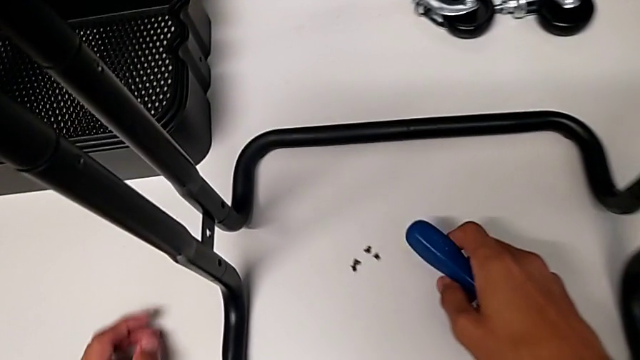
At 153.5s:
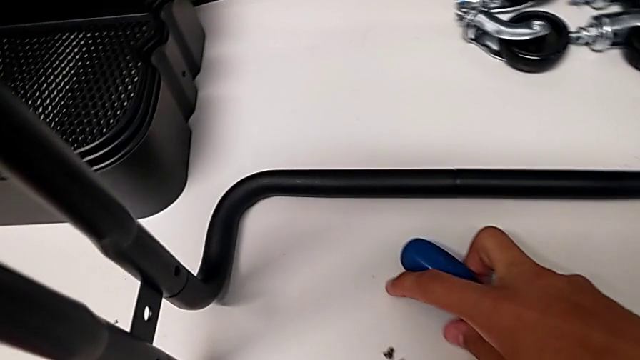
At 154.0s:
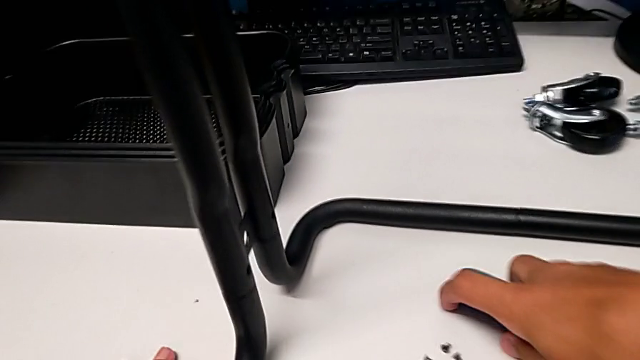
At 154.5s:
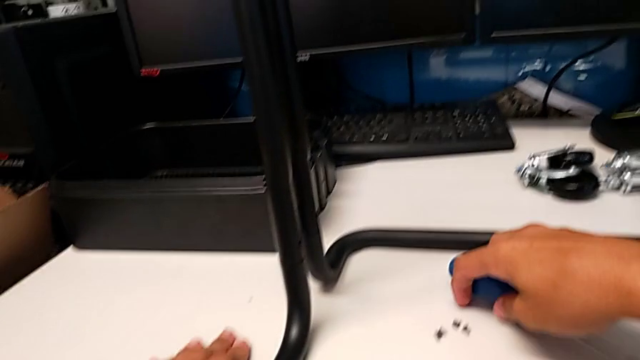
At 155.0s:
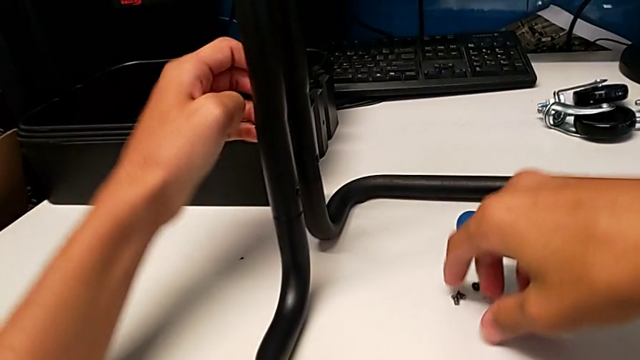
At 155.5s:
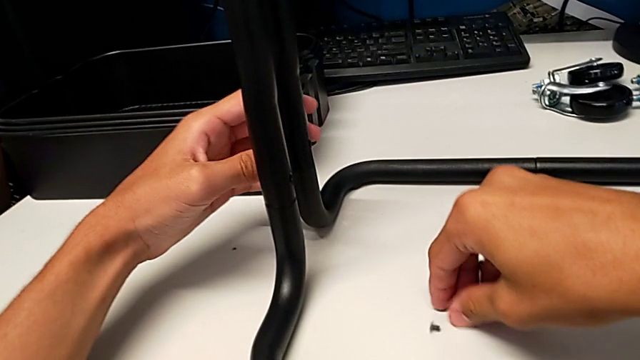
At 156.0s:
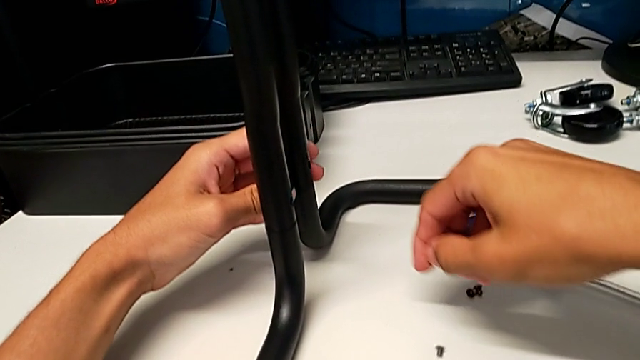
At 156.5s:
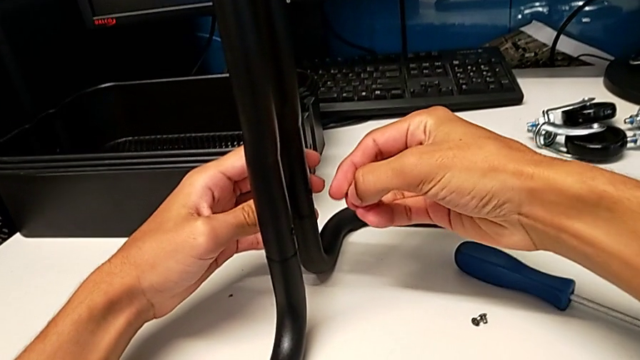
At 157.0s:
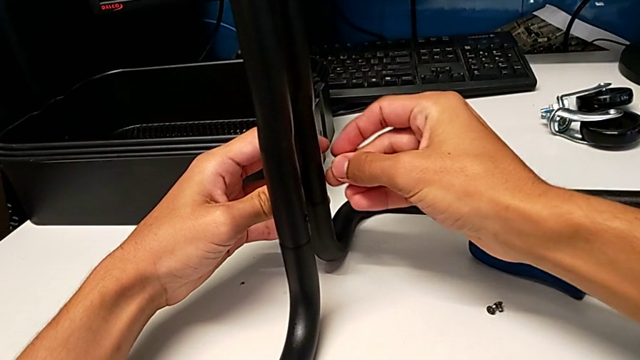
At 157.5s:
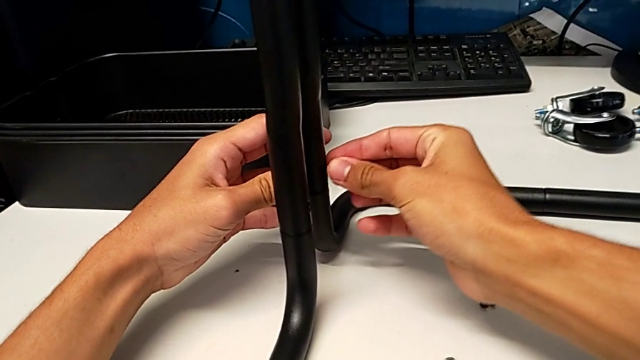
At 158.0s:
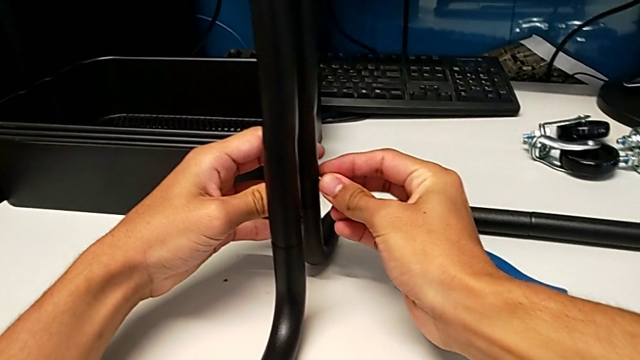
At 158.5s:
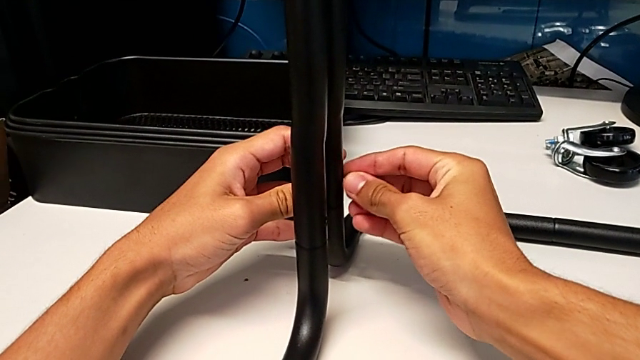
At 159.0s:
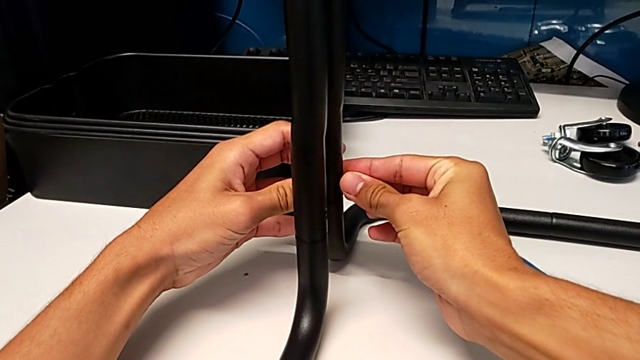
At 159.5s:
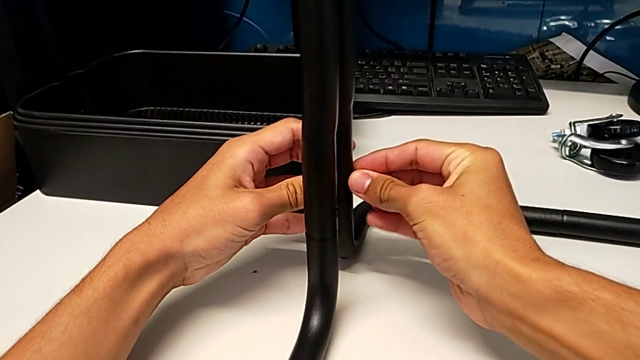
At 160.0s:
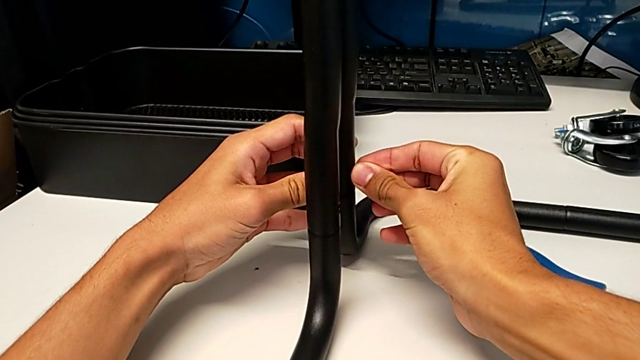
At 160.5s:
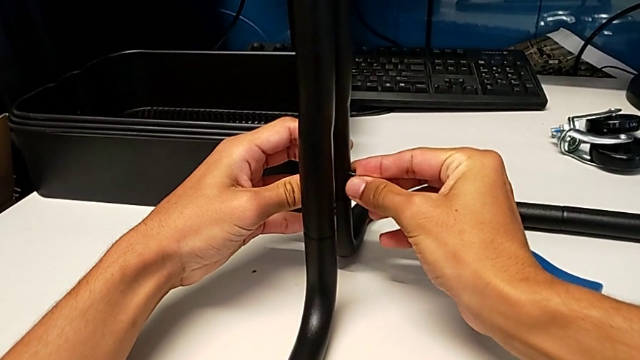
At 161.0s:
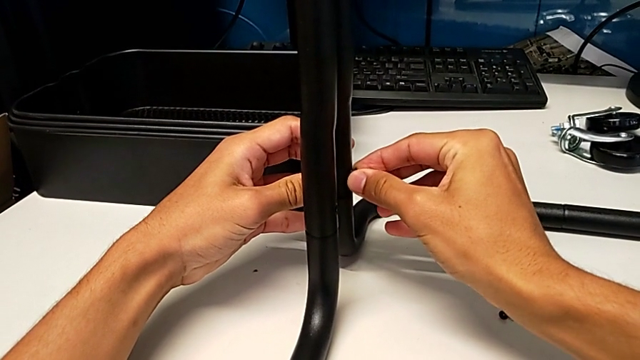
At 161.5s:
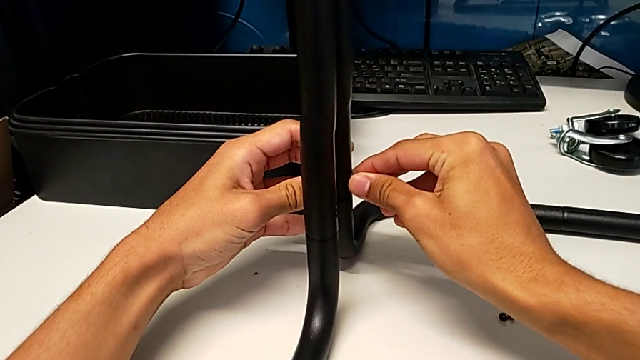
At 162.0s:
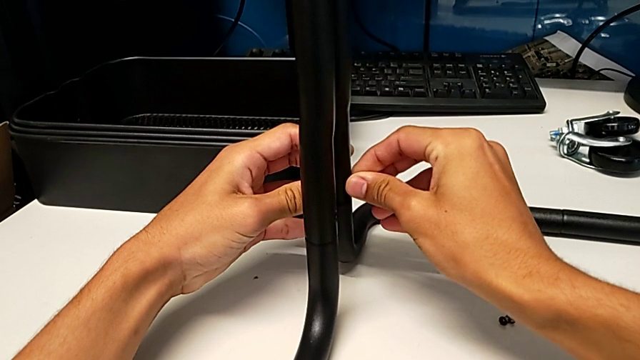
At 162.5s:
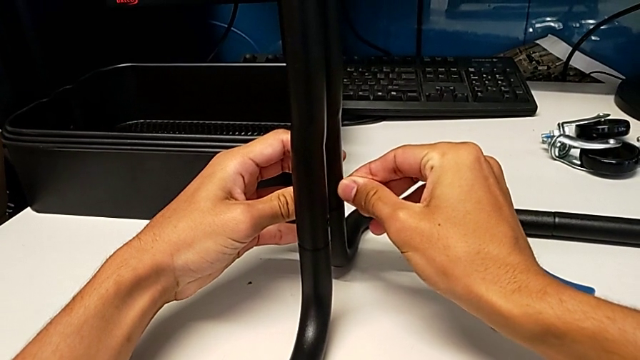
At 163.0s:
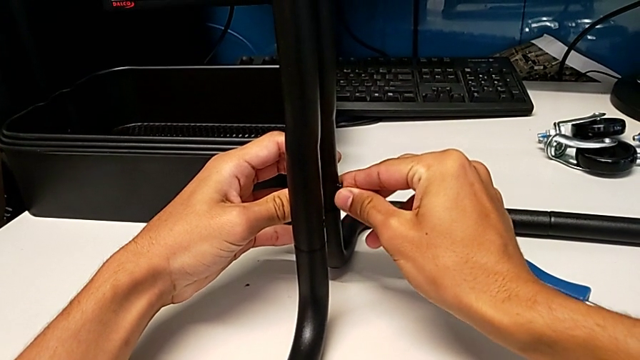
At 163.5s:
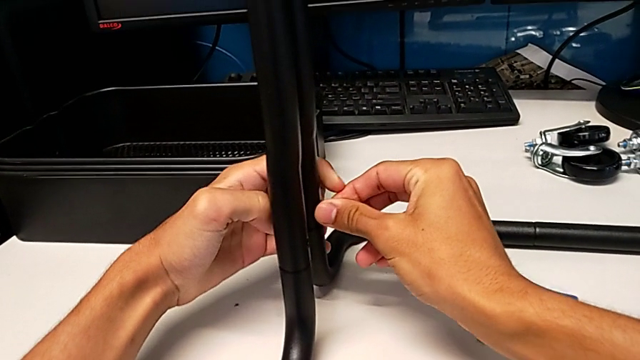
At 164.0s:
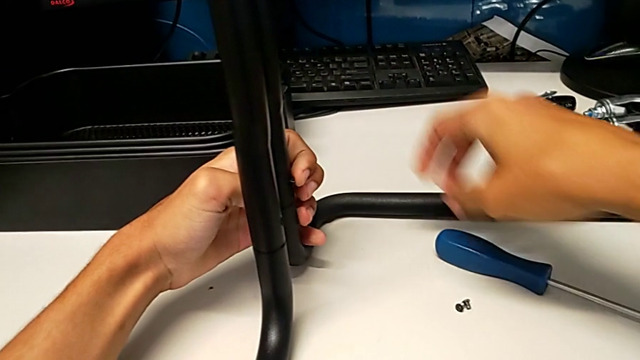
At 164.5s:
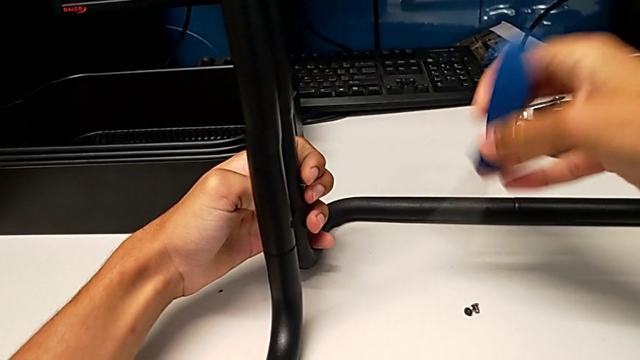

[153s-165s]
The camera wearer is assembling the brackets to the base of the shelf. They place the screwdriver, grab the screw, insert it and grab the screwdriver.

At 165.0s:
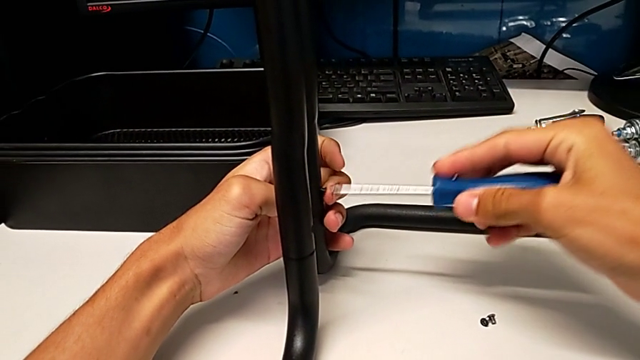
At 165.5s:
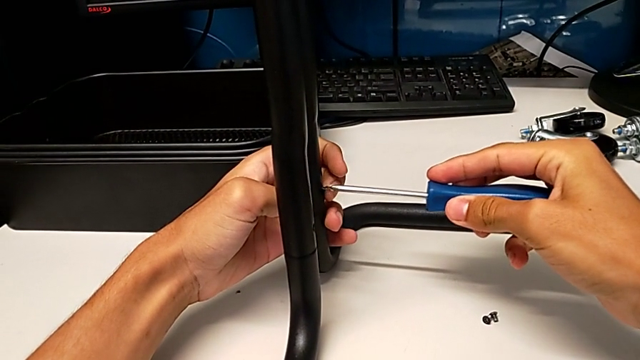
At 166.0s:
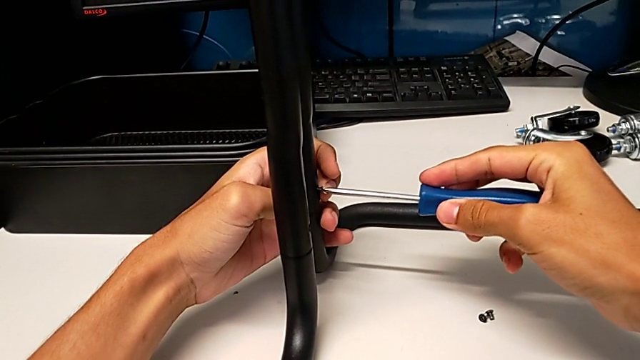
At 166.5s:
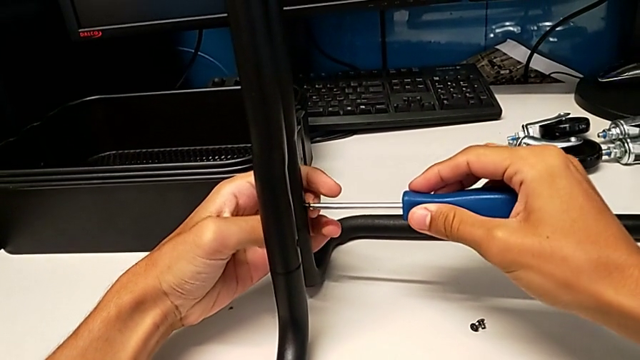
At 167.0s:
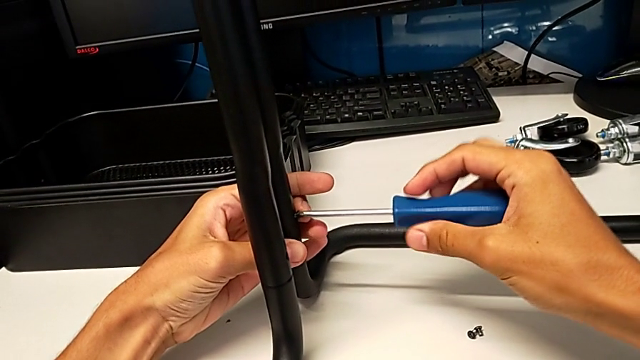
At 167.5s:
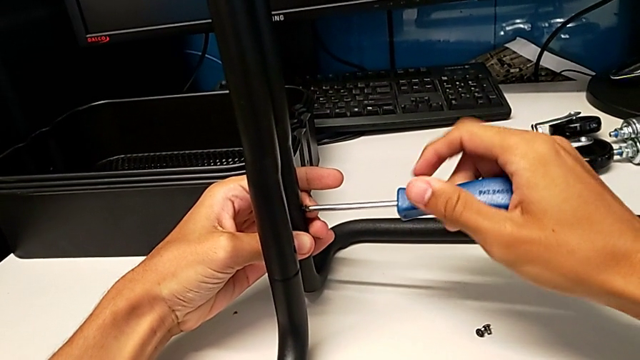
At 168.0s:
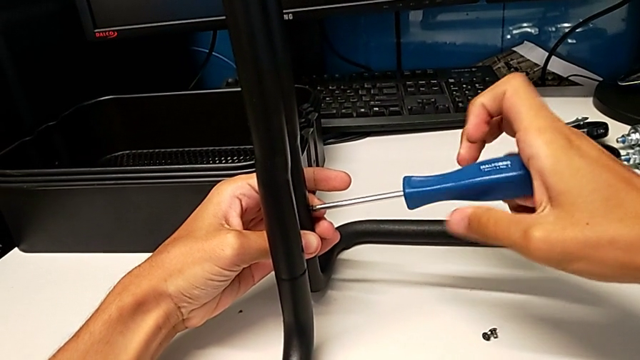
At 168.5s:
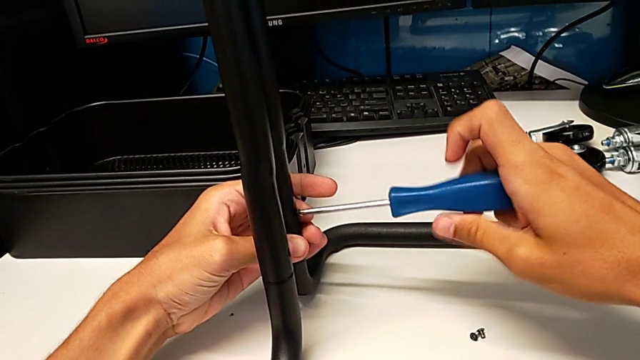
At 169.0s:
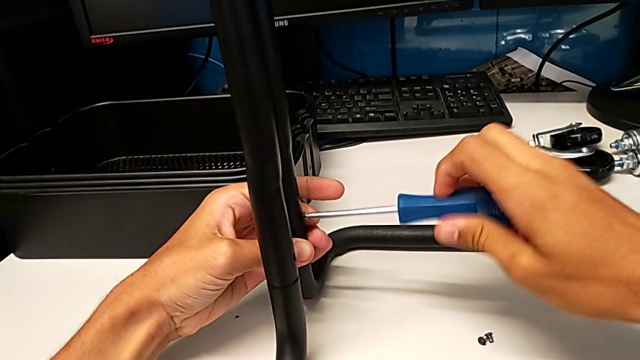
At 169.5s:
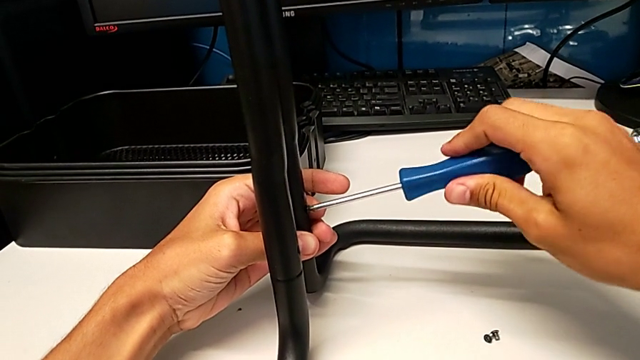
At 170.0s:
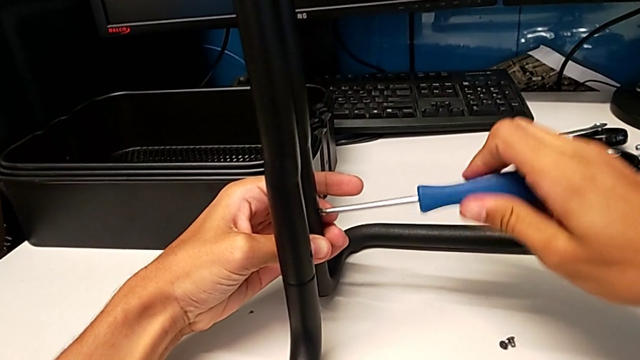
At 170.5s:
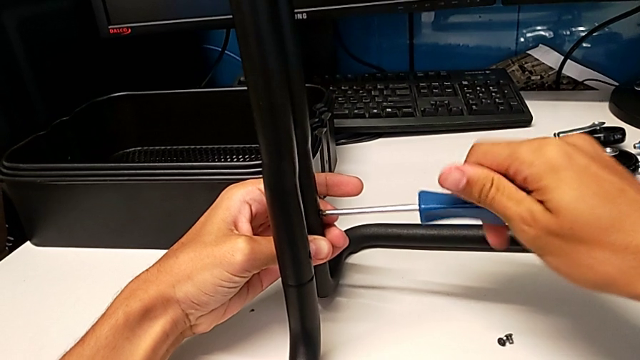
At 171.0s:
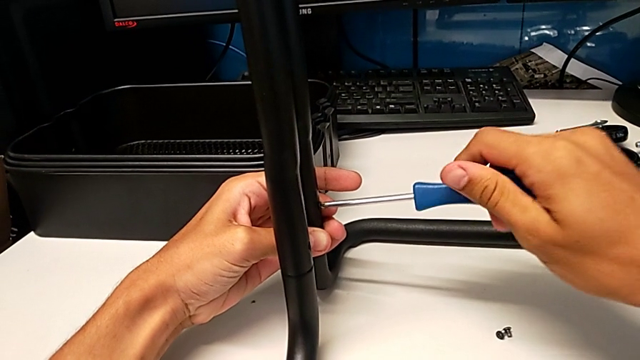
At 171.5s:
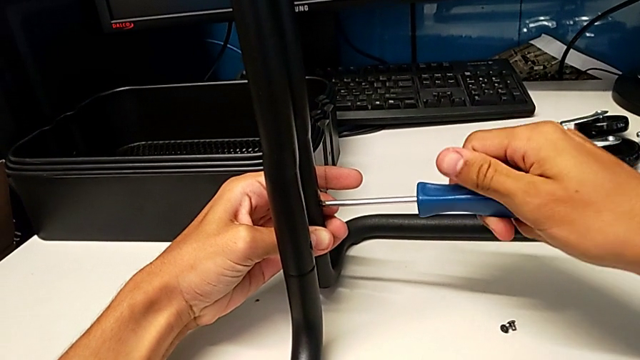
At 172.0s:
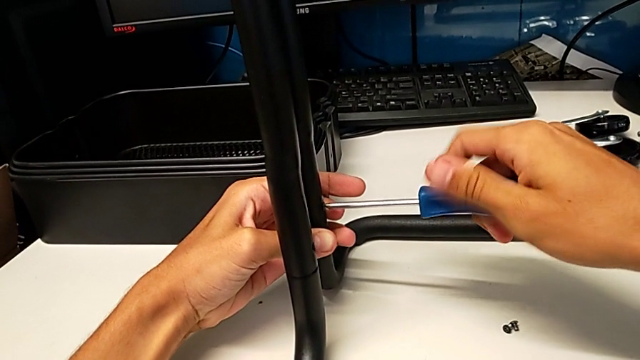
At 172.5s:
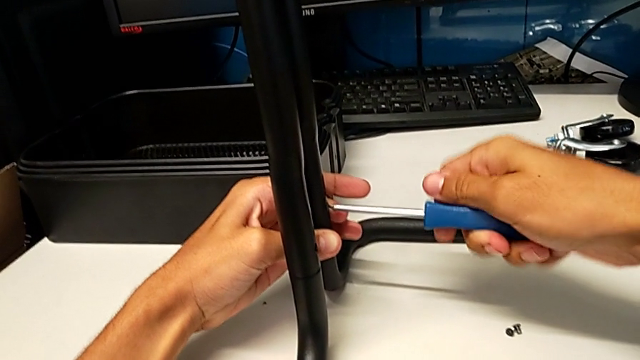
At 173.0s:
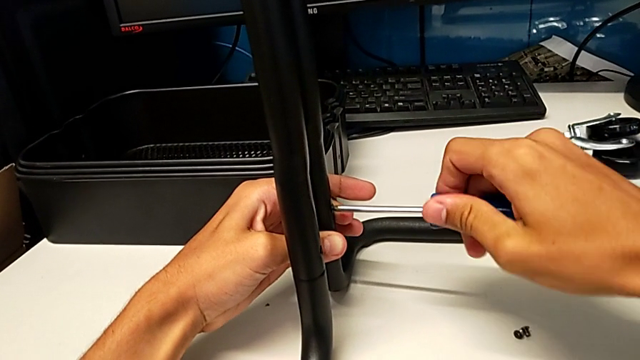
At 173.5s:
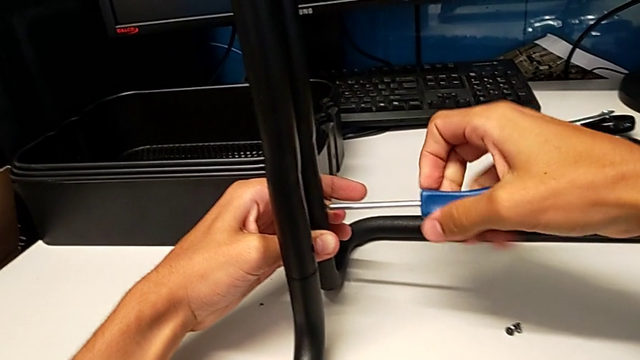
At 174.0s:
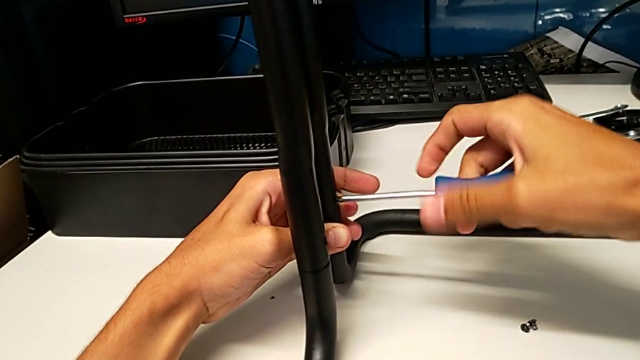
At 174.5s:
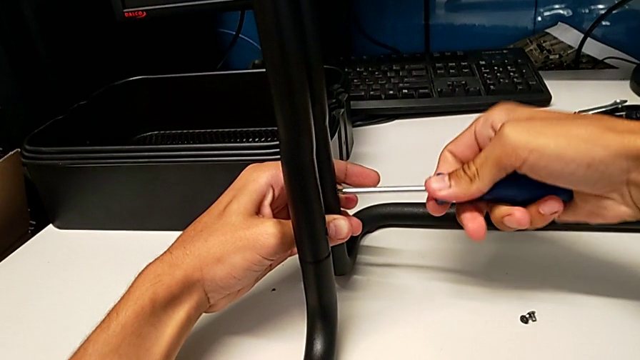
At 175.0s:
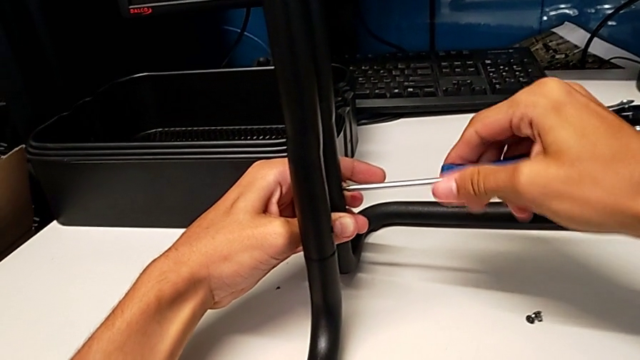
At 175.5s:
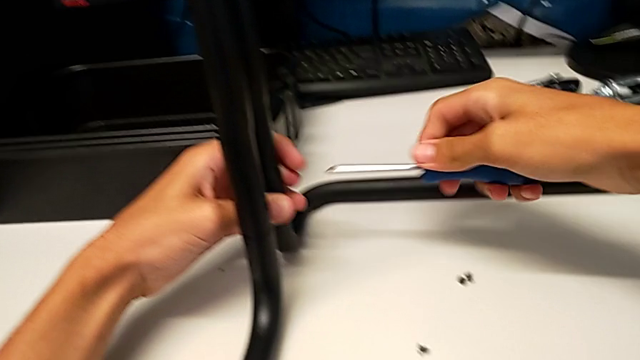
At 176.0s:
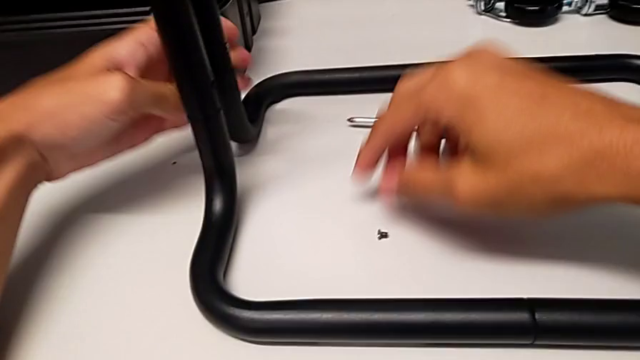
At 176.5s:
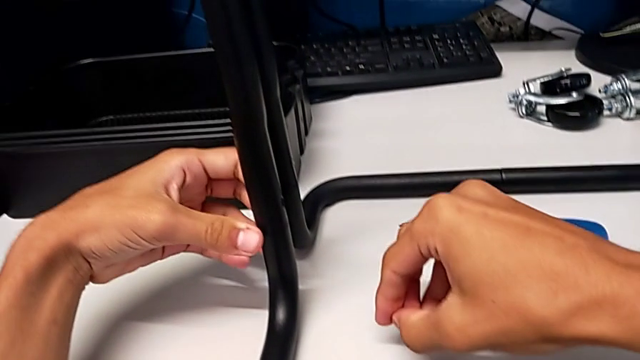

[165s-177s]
The camera wearer is assembling the brackets to the base of the shelf. They insert the screwdriver, screw the screw, withdraw the screwdriver, place it and grab the screw.
